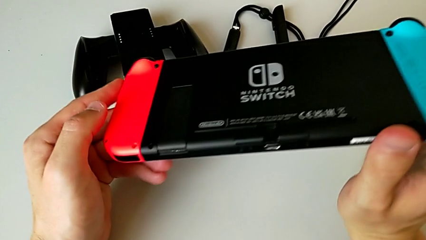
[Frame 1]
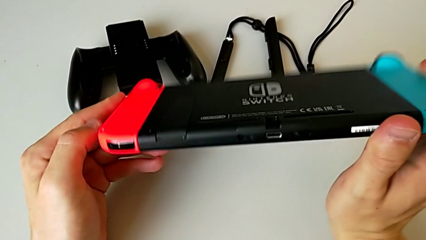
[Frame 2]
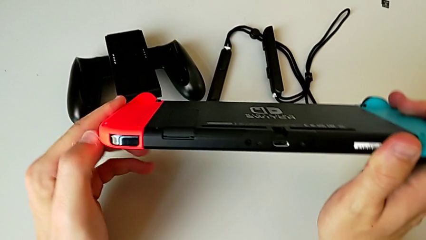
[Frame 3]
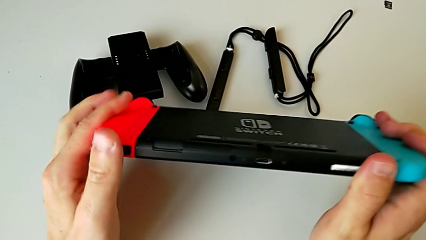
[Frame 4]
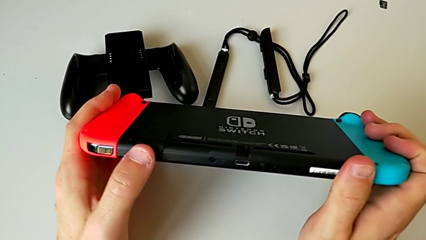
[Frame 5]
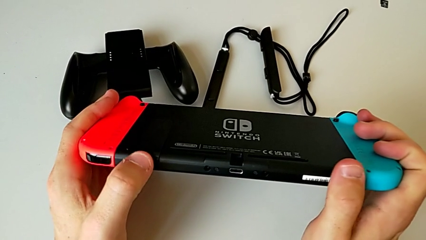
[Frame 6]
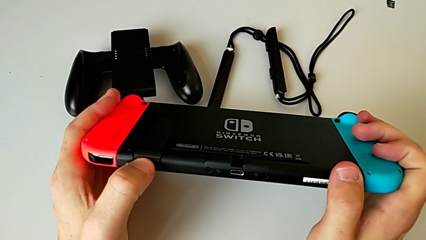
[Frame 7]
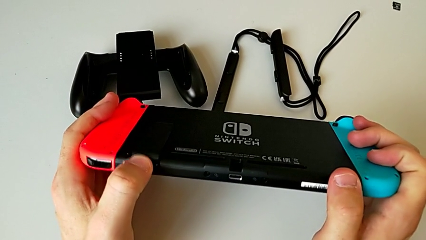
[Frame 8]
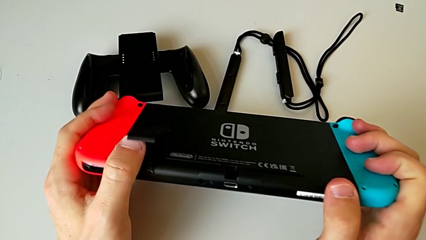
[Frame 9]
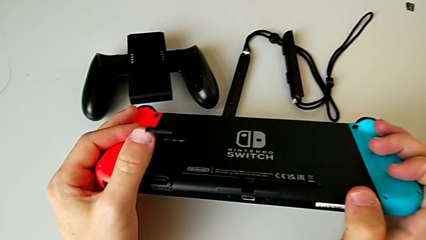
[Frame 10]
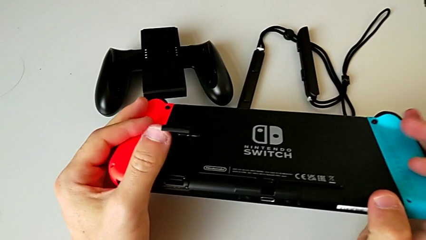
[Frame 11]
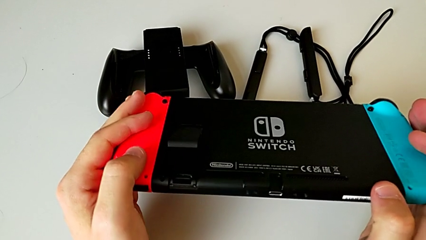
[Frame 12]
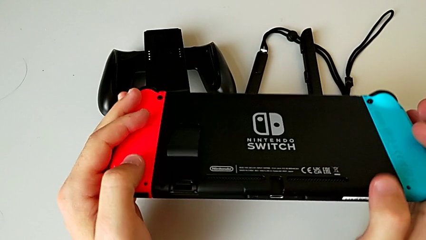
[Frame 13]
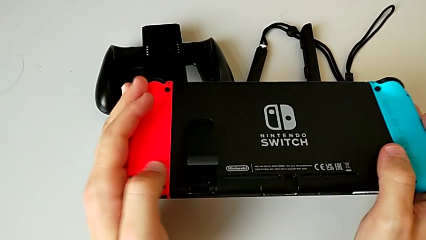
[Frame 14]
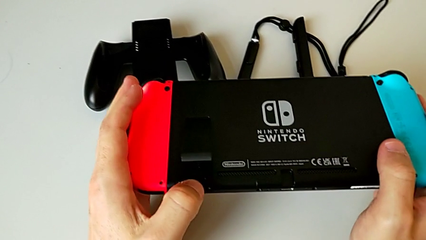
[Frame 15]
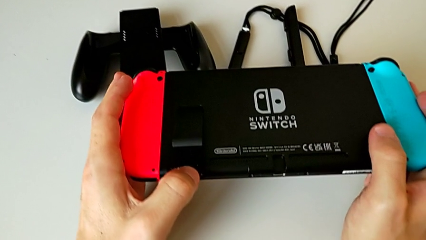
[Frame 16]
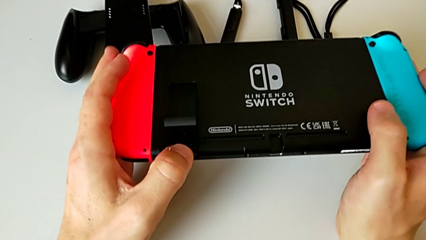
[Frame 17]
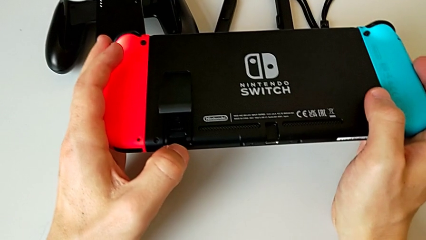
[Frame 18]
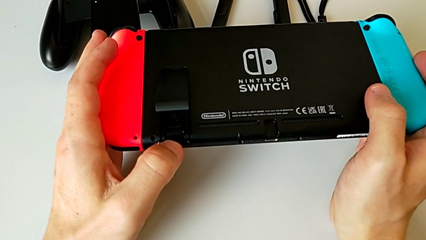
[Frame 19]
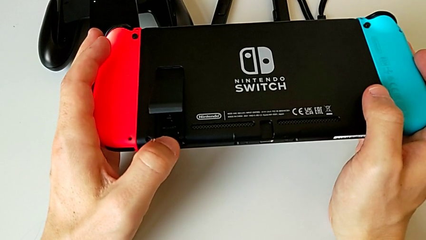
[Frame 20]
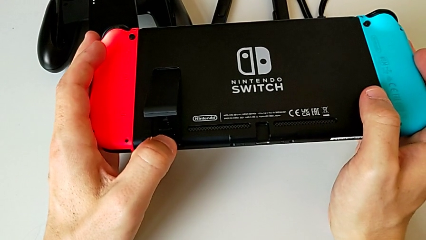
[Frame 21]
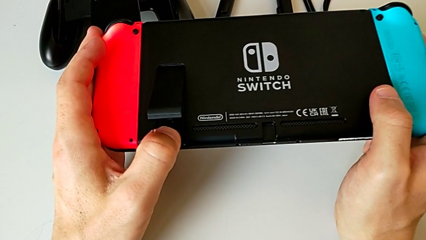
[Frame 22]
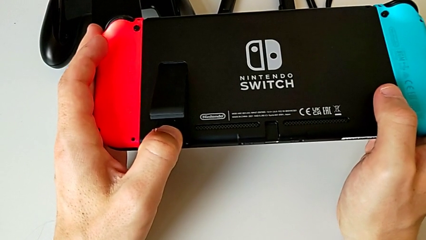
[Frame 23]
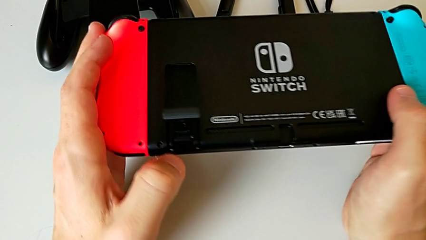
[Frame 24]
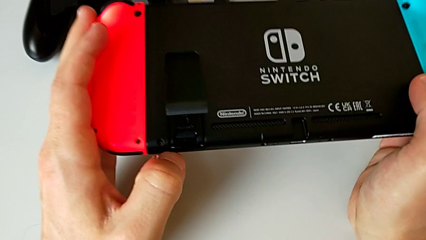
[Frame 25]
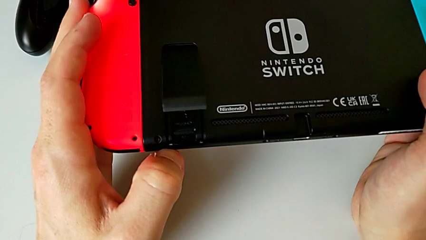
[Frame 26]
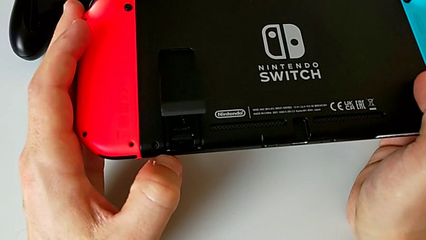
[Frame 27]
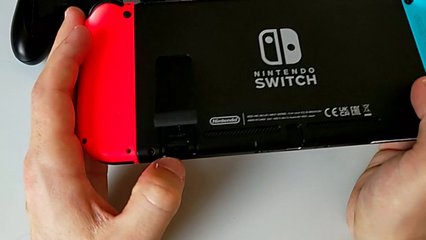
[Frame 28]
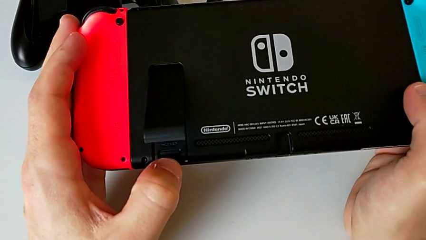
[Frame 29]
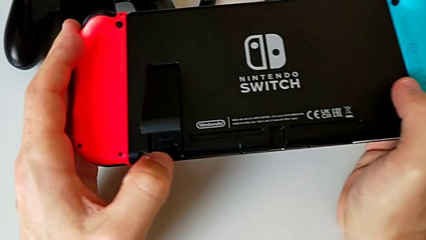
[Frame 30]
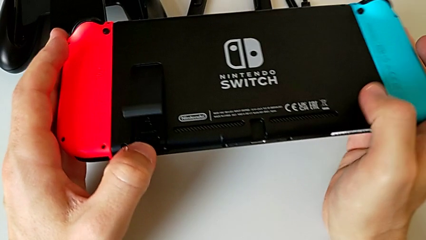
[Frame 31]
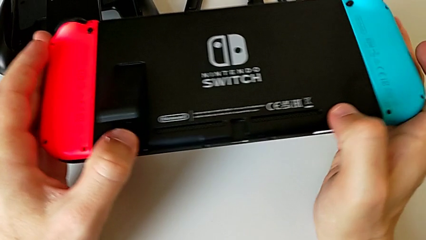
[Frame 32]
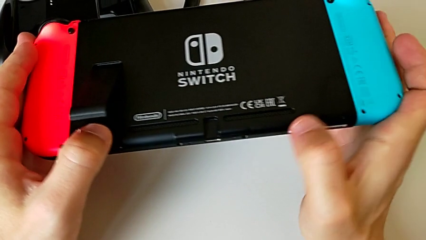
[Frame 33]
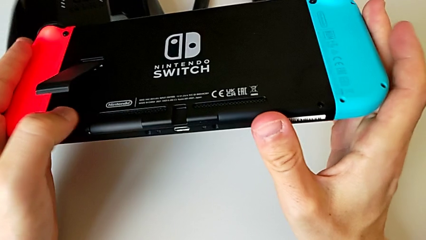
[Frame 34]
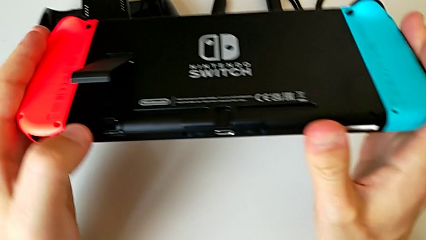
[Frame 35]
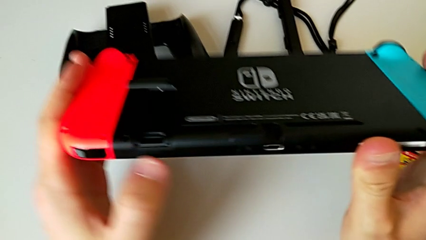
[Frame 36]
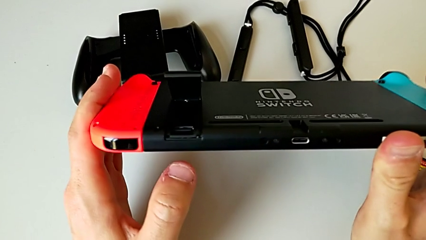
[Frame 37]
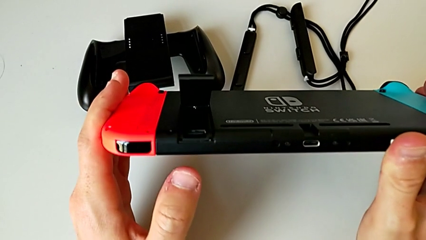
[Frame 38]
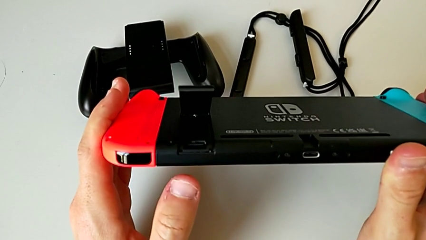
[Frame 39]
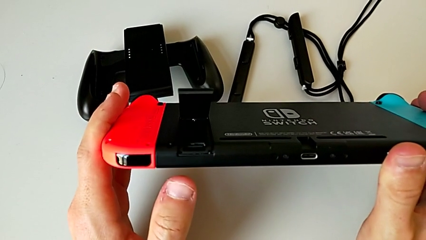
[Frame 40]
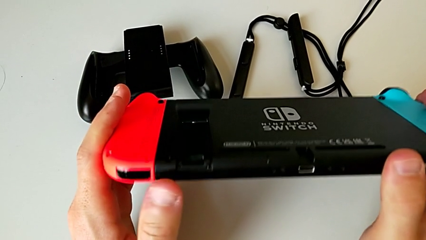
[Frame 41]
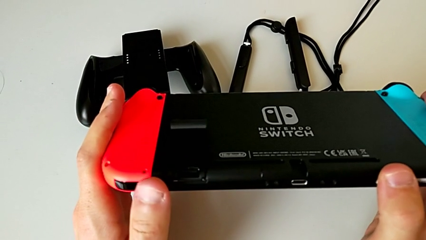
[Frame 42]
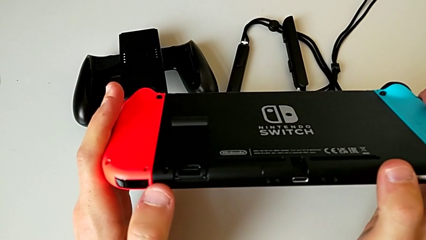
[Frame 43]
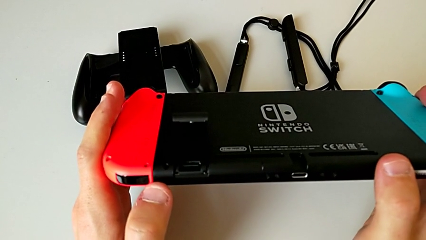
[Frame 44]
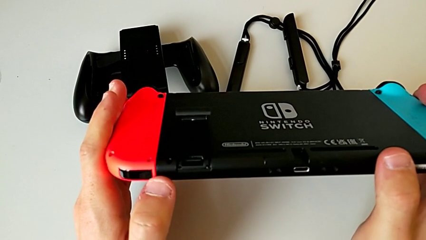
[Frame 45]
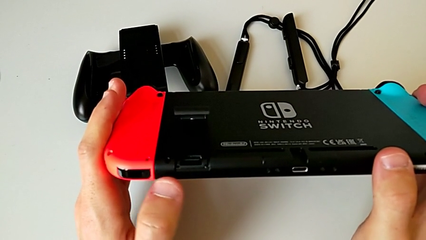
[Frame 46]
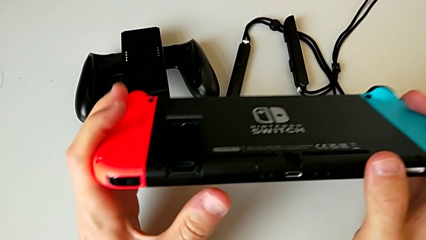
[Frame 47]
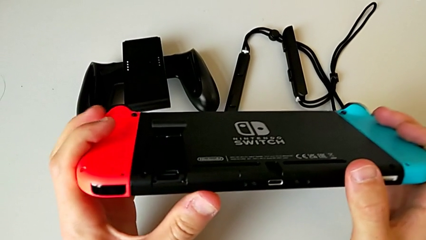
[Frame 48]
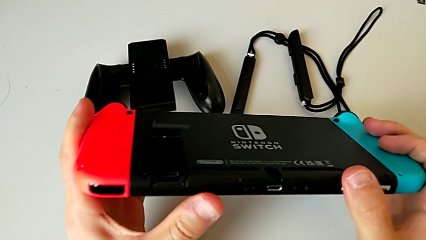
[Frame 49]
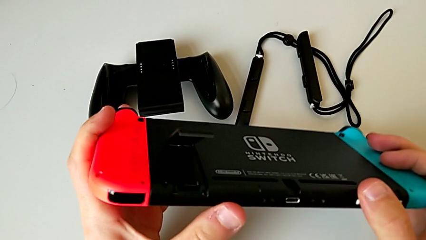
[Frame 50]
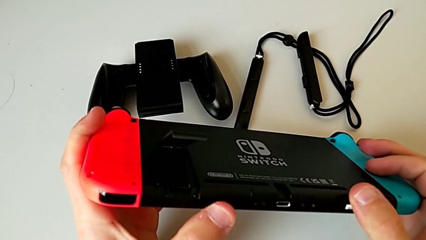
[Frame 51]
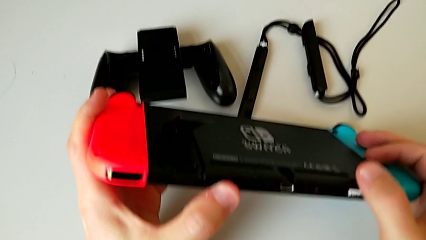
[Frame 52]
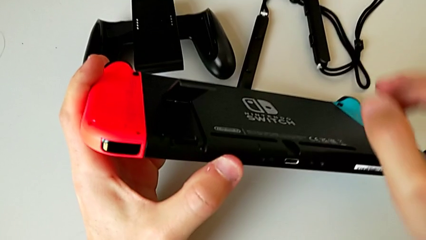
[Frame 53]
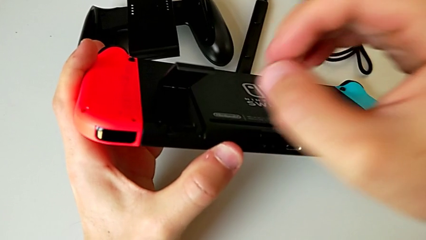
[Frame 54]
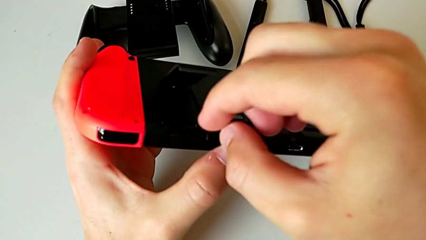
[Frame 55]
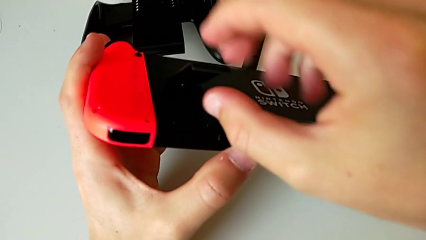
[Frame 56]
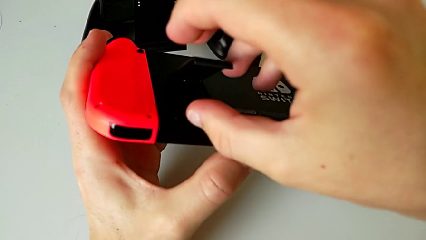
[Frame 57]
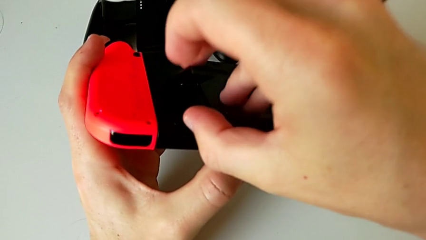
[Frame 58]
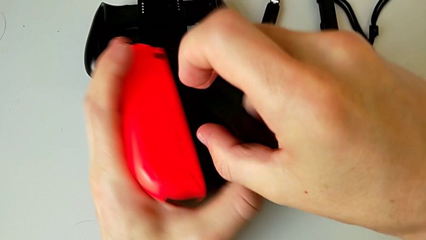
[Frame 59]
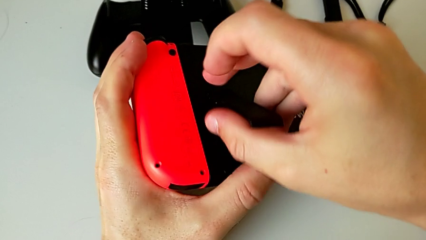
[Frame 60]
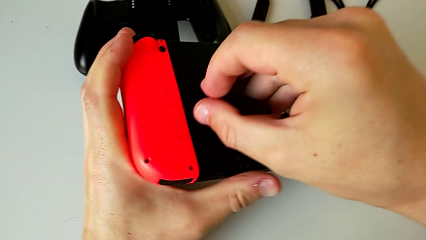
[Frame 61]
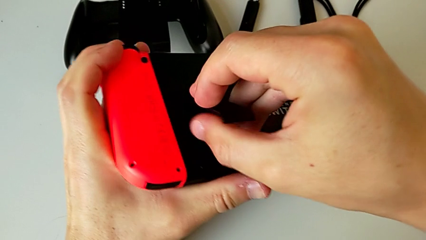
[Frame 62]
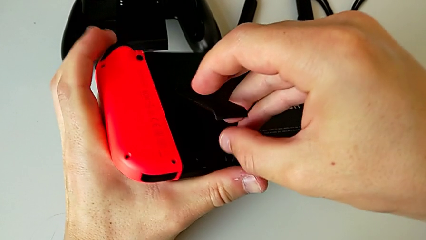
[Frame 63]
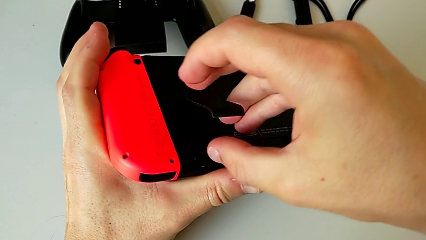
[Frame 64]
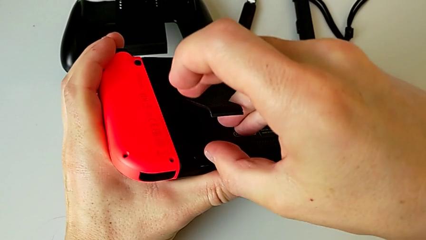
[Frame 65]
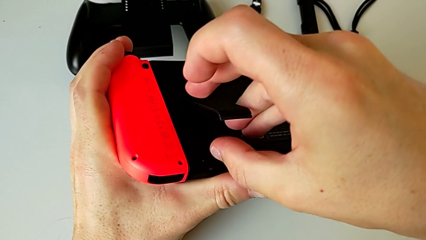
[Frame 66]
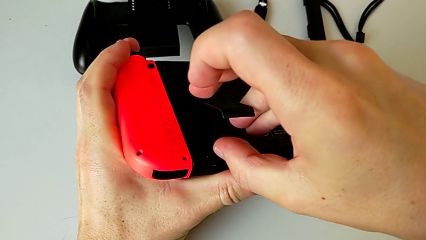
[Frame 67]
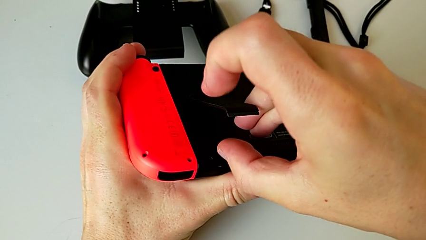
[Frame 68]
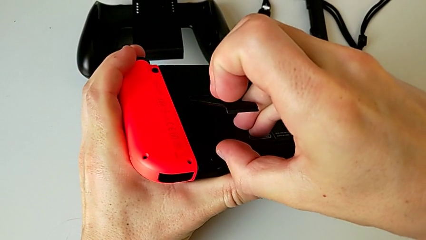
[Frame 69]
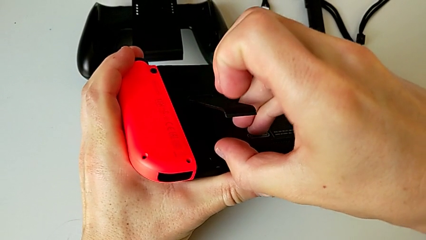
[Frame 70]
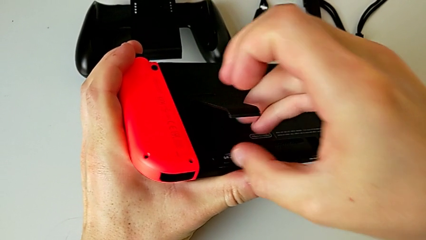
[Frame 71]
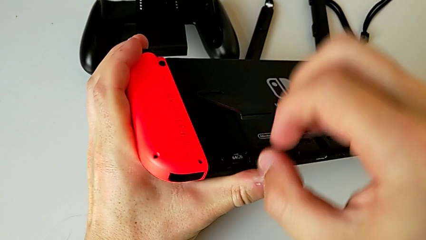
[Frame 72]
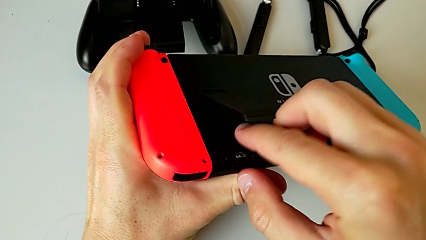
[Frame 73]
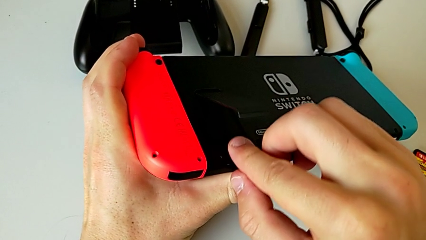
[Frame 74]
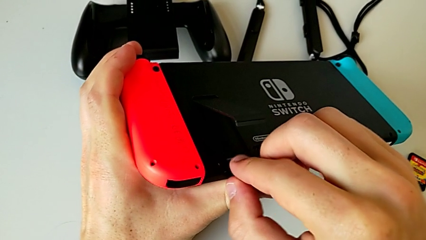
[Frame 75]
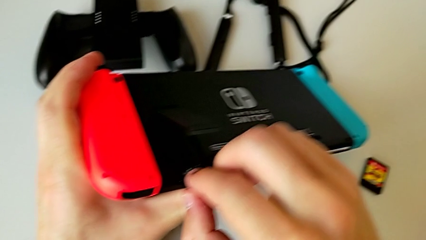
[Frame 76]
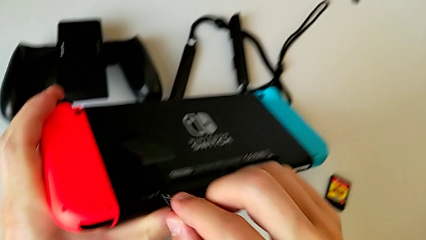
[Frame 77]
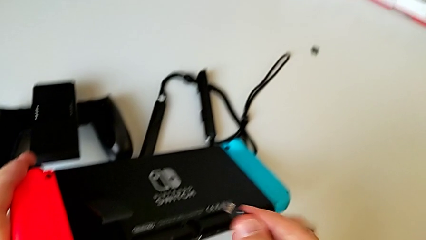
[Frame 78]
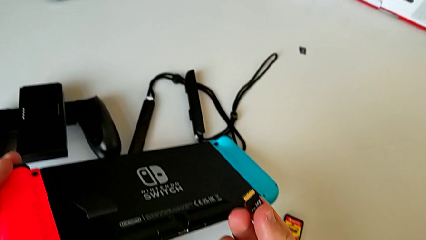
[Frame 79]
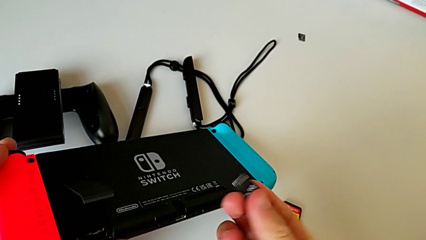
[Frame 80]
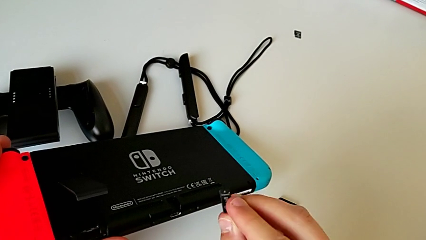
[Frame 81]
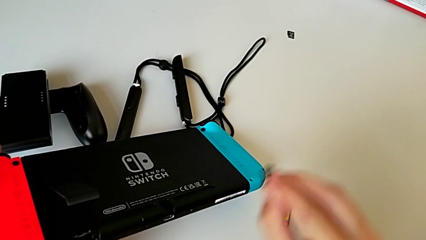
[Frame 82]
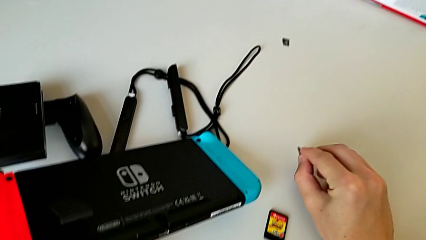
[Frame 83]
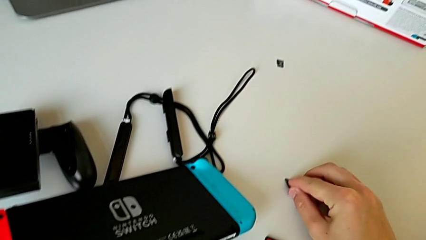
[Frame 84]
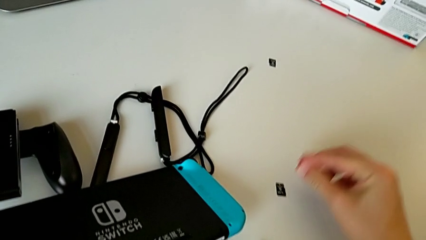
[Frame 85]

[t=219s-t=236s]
The camera wearer is changing the SD card for a new one. They withdraw the old SD card.
